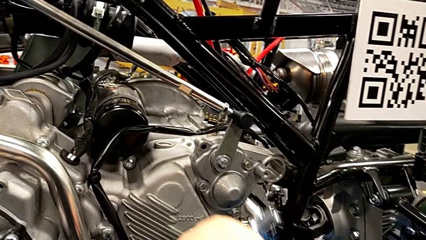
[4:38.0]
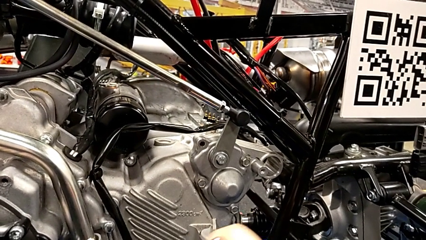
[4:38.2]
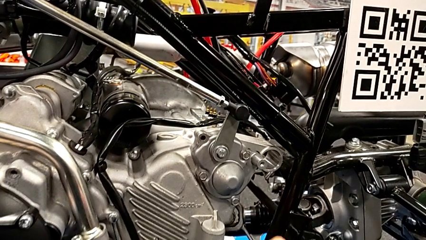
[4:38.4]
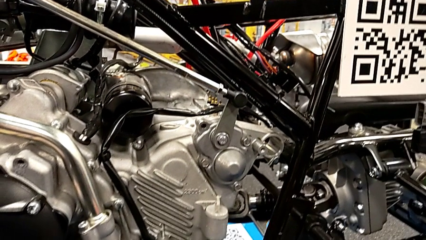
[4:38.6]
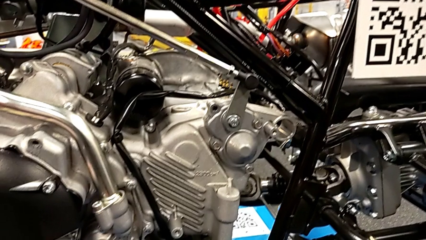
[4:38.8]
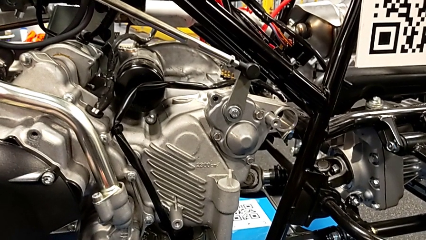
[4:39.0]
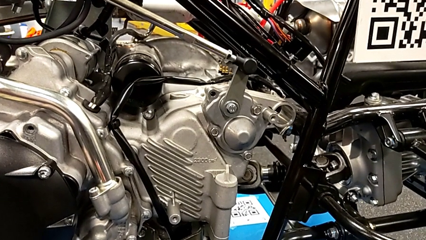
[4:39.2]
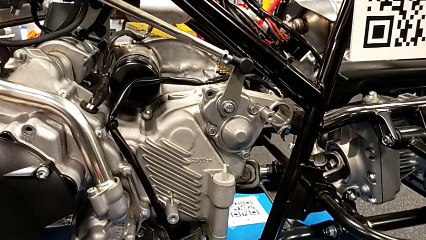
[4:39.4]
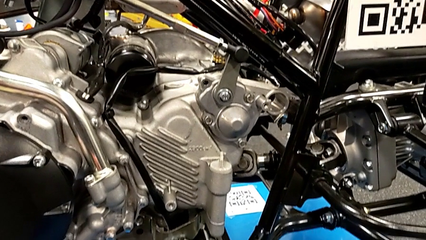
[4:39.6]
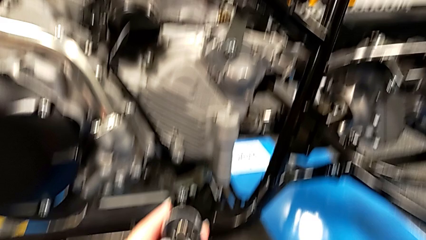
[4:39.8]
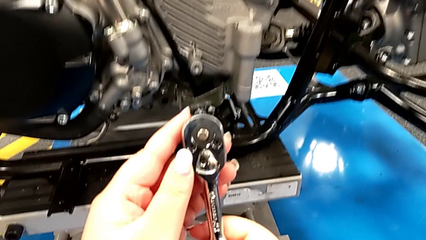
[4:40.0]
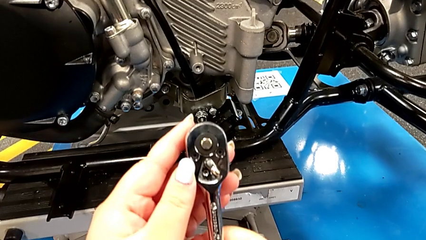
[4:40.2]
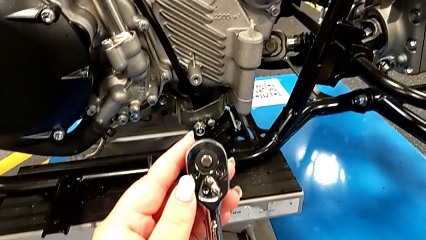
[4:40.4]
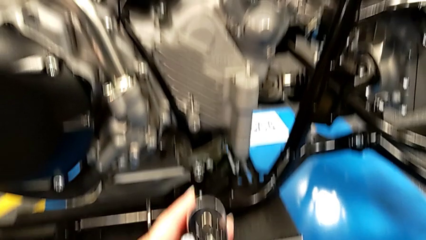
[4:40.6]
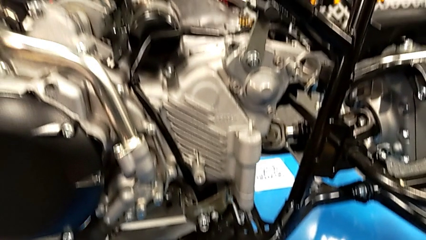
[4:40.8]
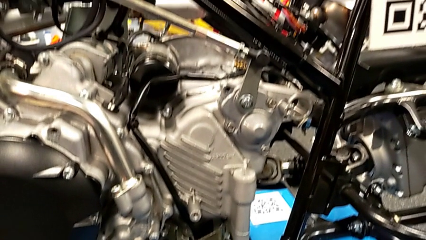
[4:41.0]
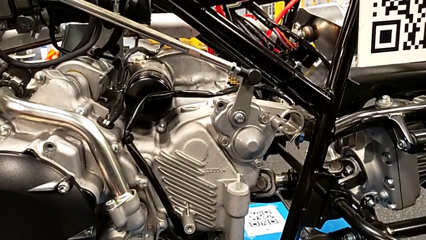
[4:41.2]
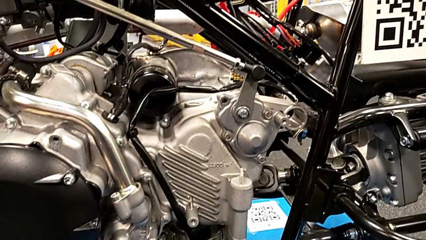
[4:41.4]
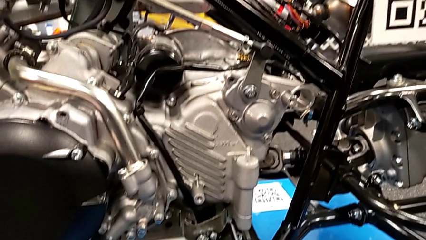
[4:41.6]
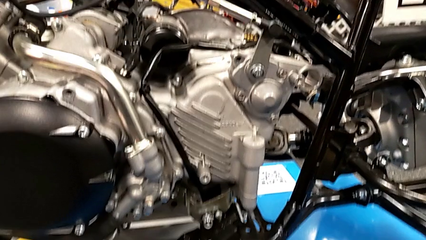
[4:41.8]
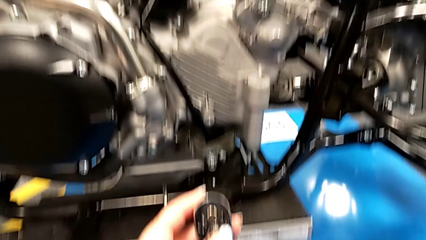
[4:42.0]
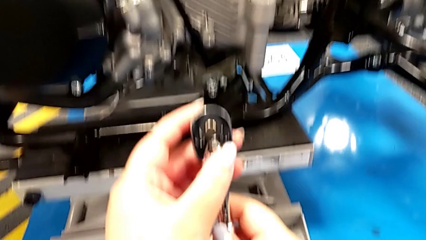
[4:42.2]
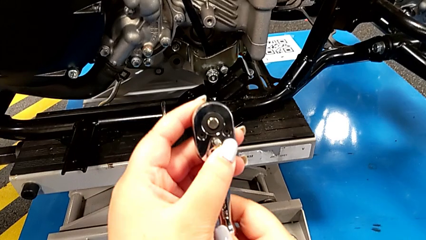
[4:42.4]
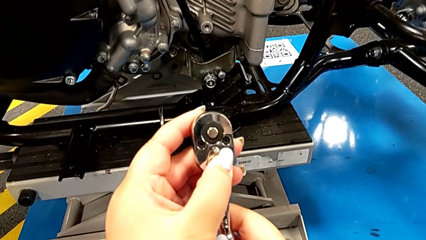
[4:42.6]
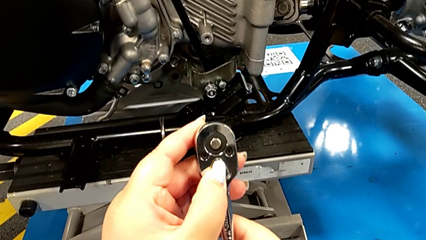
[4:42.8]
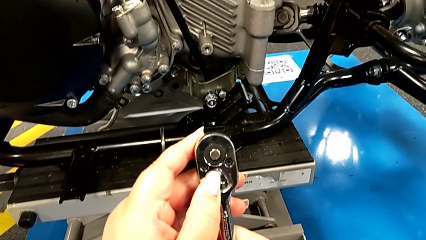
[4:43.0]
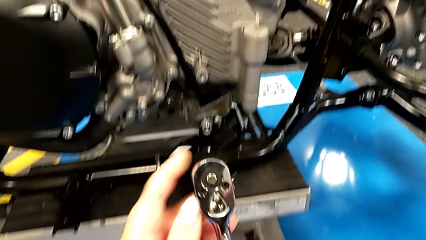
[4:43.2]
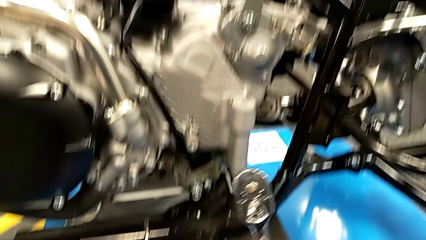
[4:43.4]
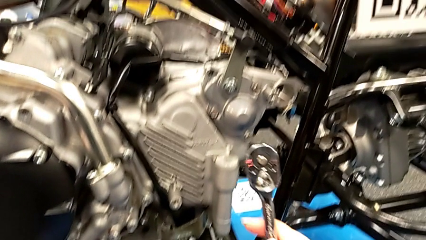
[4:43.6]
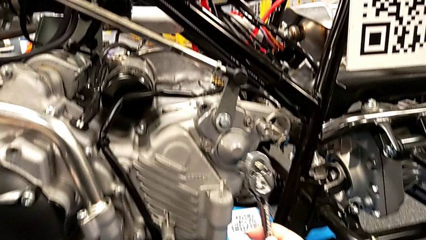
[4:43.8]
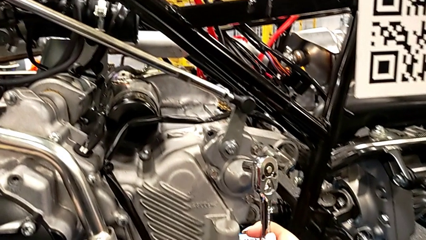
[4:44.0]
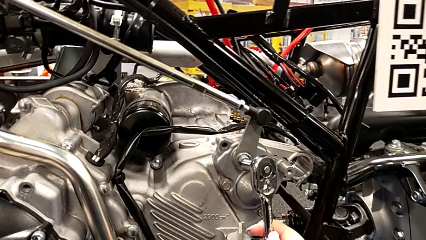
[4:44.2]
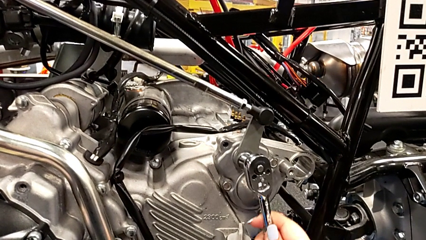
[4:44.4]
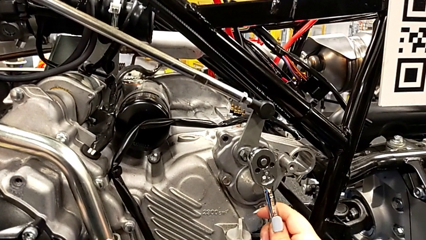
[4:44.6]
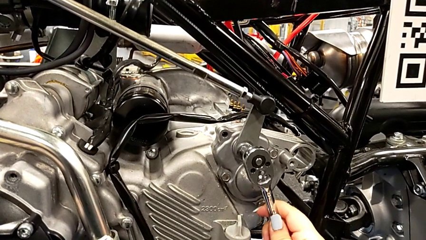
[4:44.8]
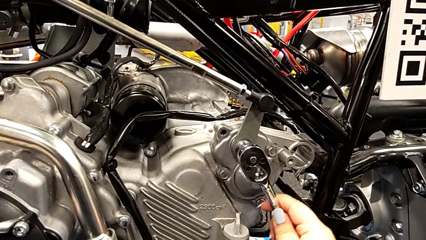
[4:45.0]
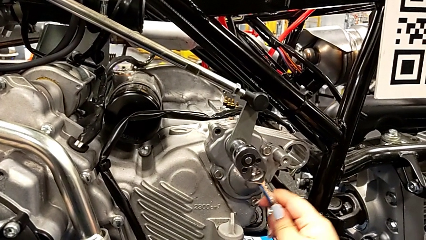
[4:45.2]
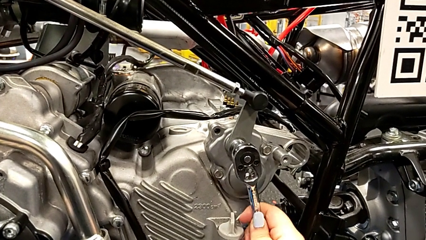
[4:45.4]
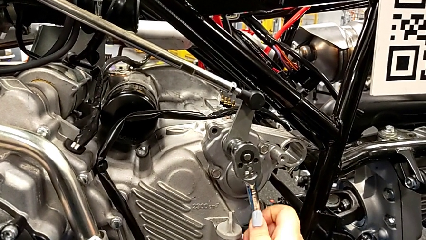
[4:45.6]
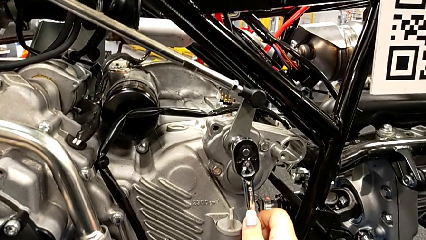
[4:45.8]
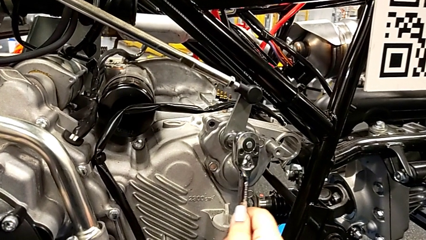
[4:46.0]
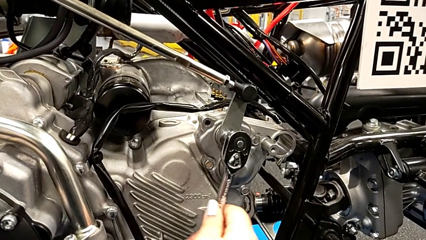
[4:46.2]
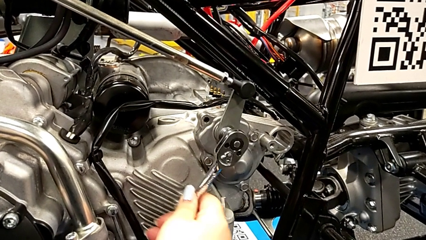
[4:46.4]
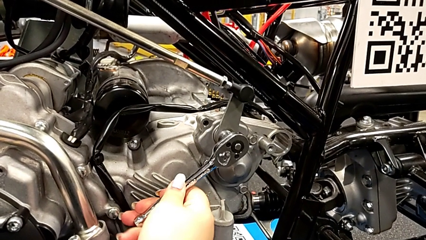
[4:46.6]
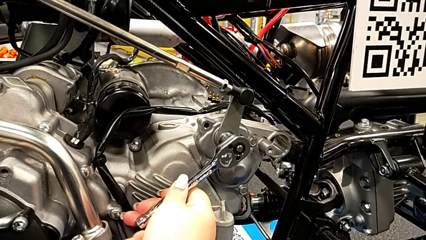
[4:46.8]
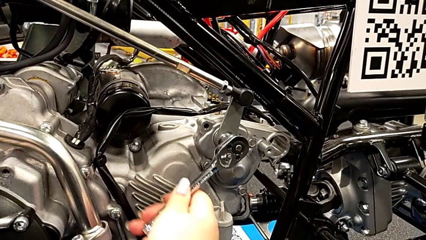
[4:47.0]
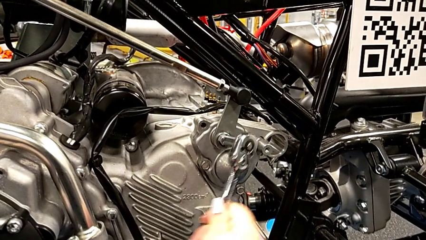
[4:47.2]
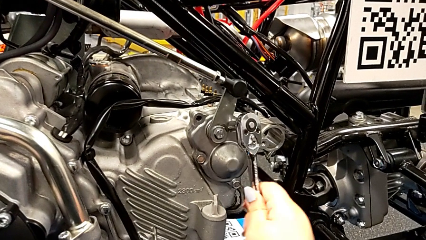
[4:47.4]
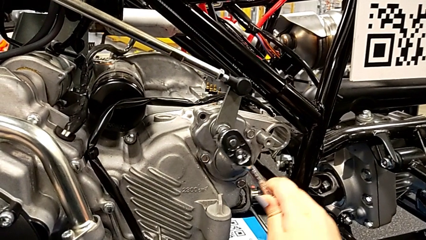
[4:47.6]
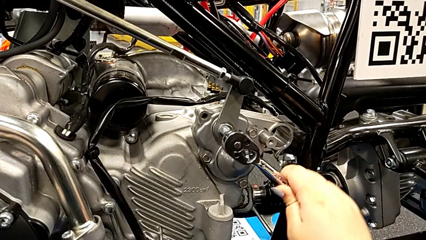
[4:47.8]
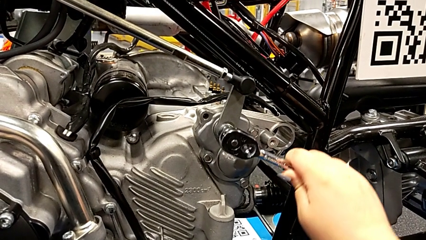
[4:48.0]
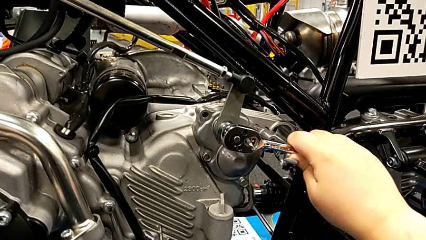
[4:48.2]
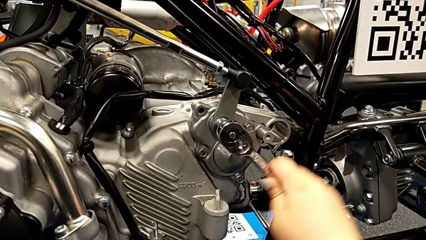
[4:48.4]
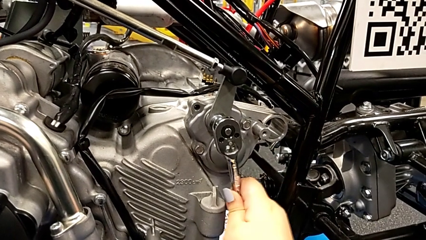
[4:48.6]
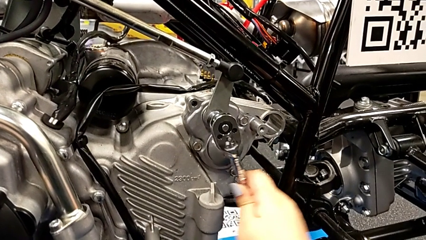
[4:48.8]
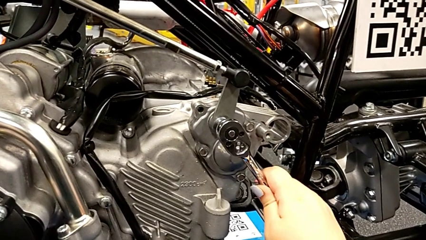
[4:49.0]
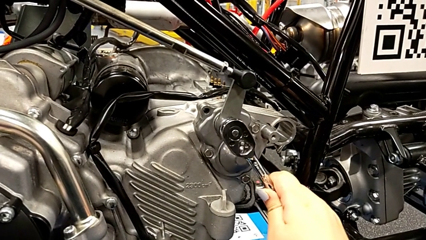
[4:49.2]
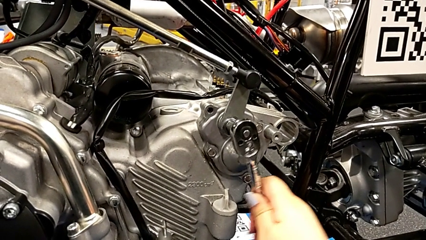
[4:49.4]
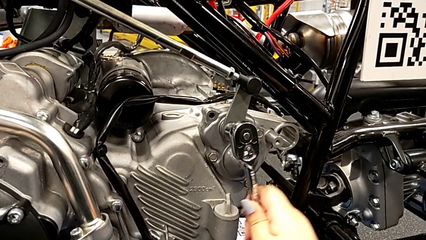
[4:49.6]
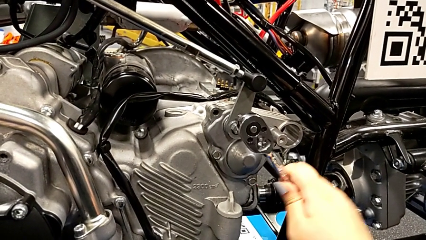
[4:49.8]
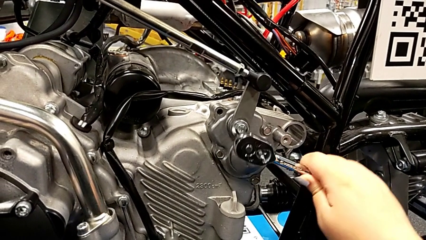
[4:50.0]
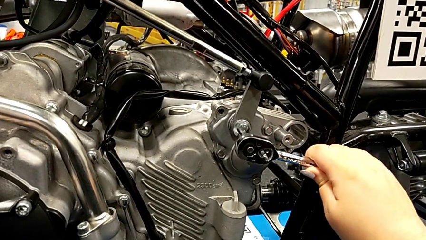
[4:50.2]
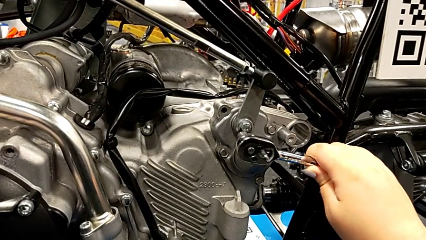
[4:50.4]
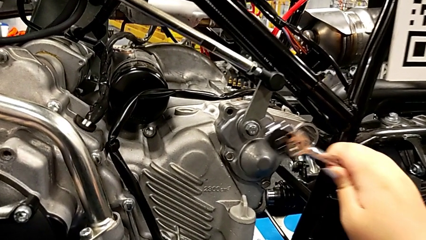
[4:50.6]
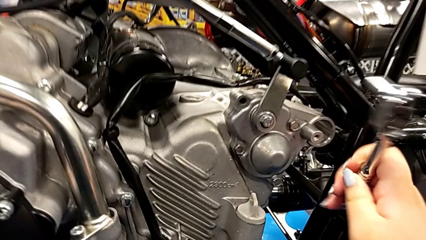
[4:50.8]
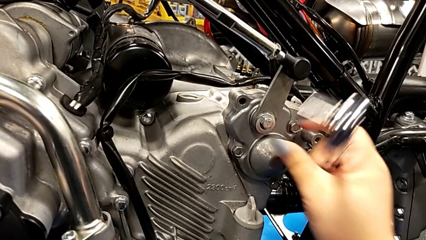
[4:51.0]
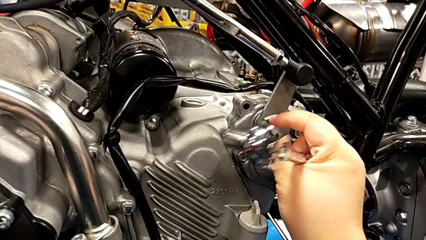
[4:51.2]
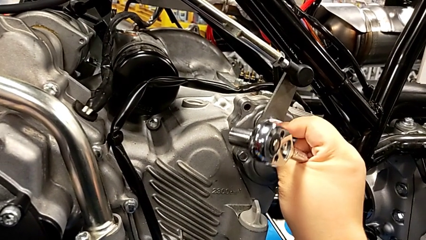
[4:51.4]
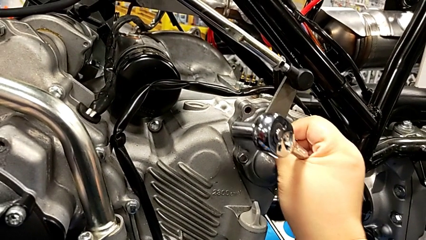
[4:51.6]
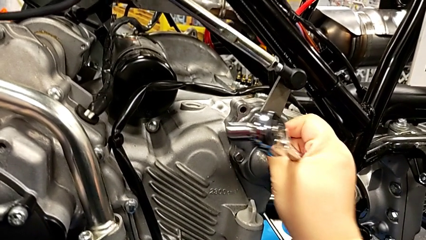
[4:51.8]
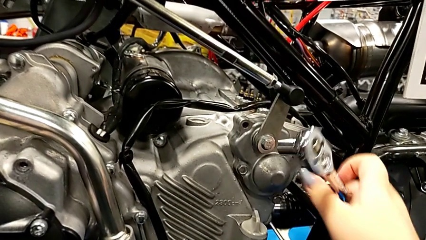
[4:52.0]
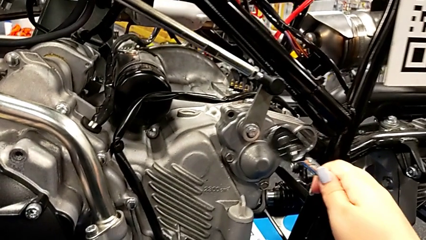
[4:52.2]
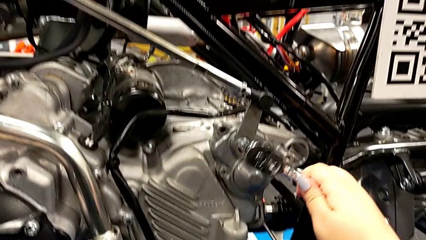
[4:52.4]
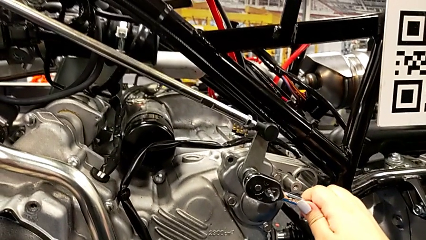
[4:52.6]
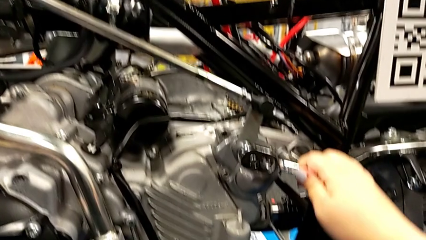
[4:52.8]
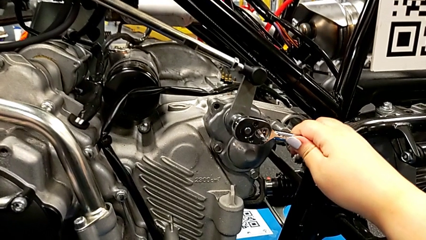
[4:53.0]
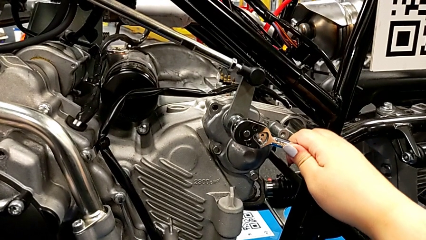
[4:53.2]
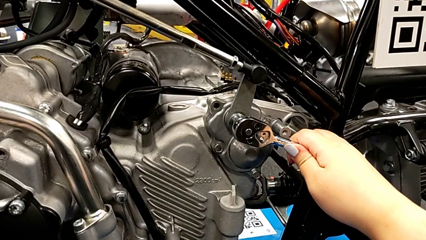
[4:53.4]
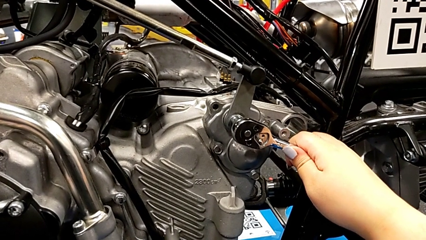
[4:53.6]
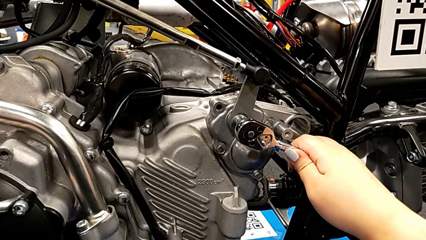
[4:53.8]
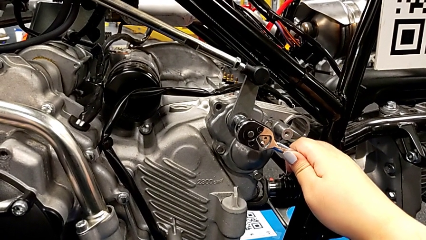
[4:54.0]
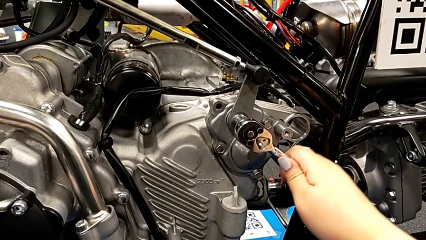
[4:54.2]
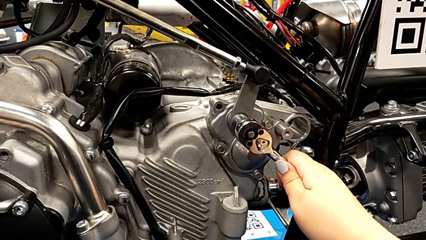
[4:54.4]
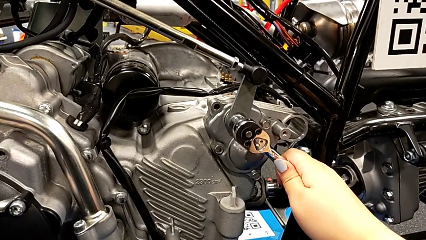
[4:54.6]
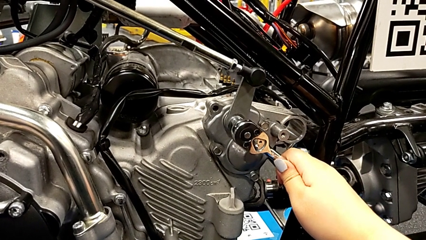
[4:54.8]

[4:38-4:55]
The camera wearer is detaching the screw using the ratchet. They withdraw the ratchet, slide the ratchet adjuster, insert the ratchet, wrongly screw the bolt, withdraw the ratchet, inspect the bolt, insert the ratchet and begin to wrongly screw the bolt.
